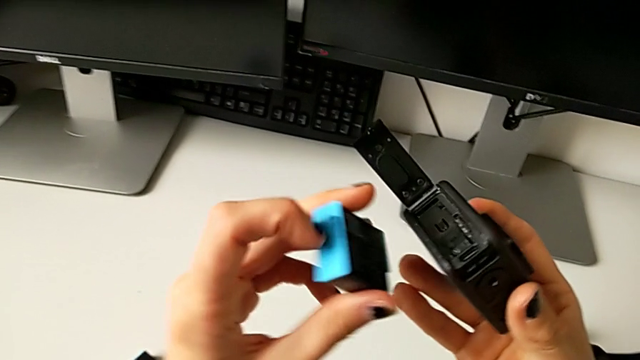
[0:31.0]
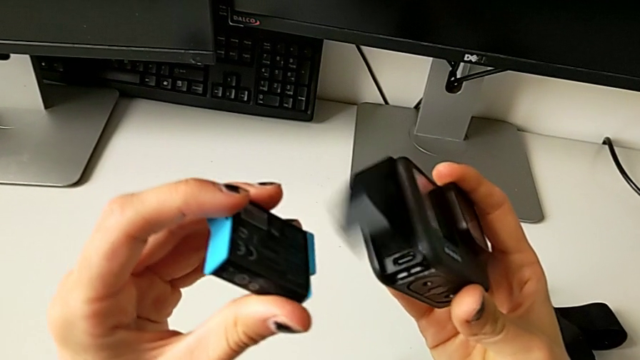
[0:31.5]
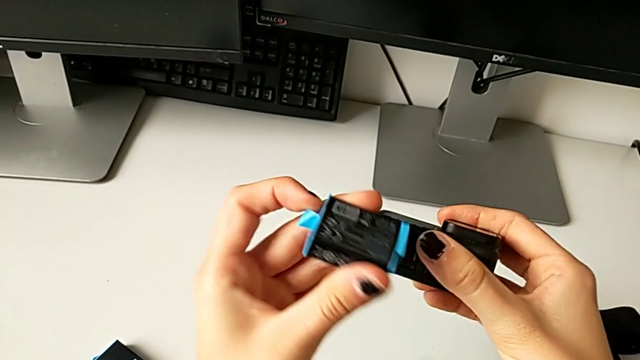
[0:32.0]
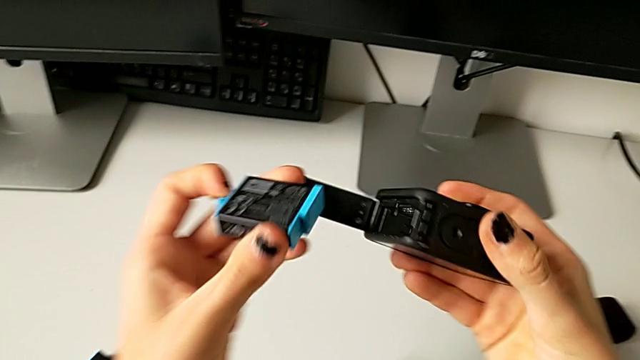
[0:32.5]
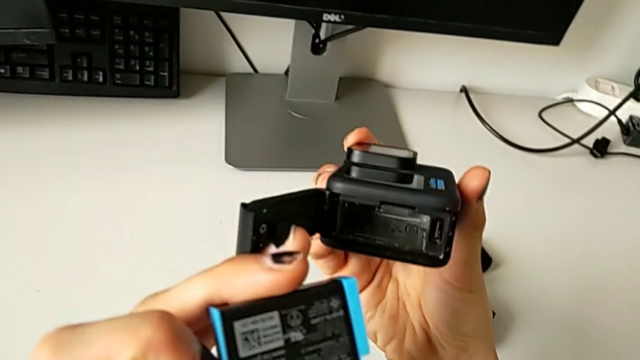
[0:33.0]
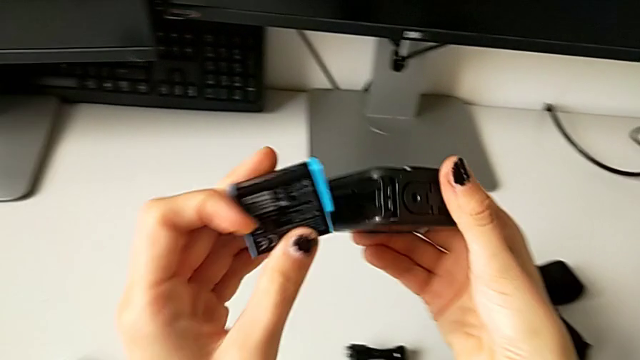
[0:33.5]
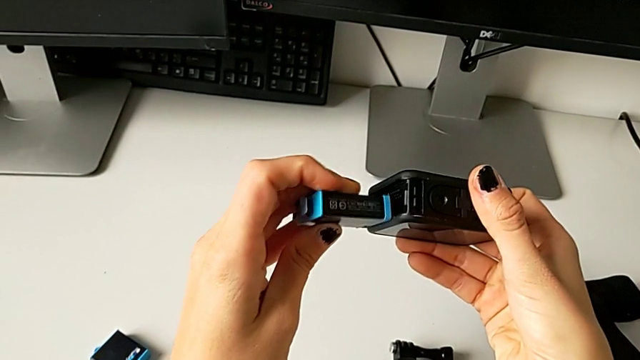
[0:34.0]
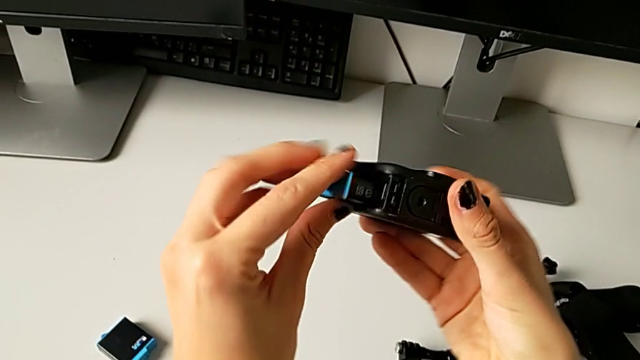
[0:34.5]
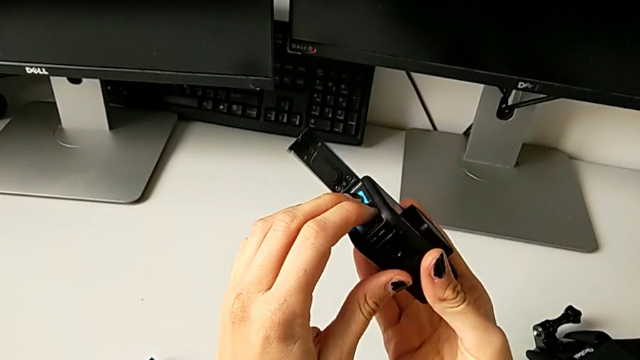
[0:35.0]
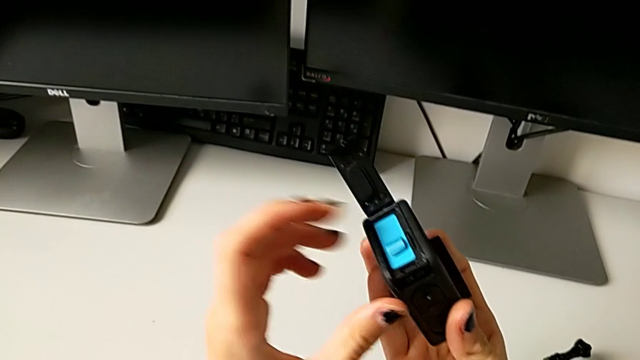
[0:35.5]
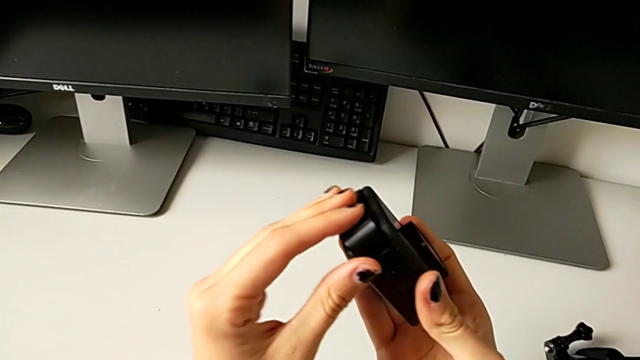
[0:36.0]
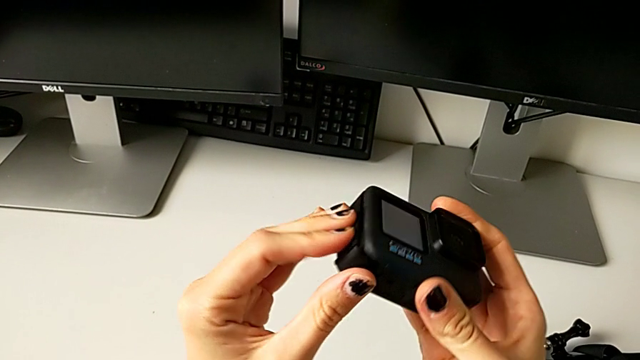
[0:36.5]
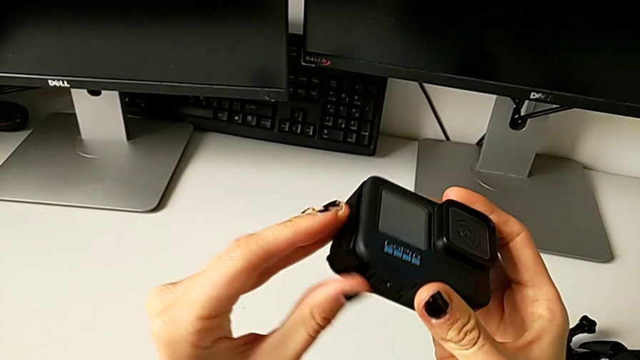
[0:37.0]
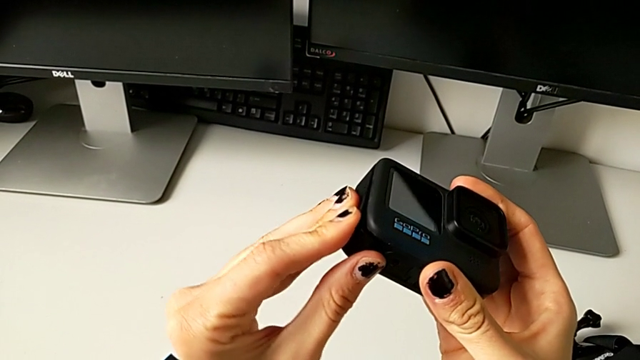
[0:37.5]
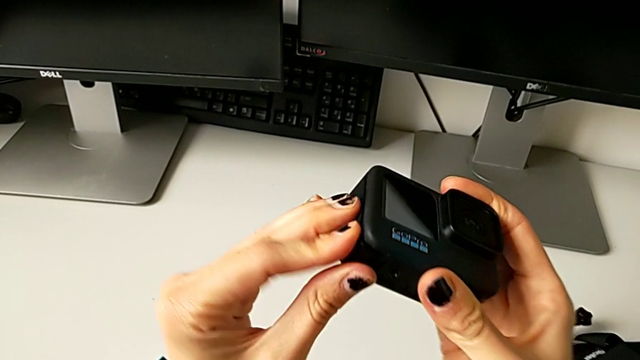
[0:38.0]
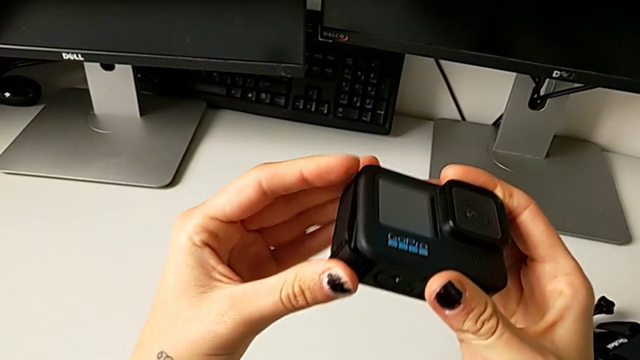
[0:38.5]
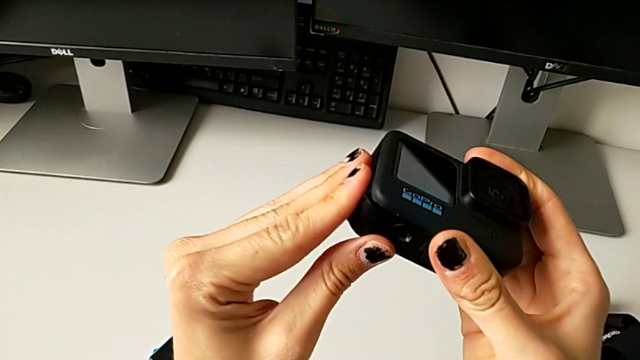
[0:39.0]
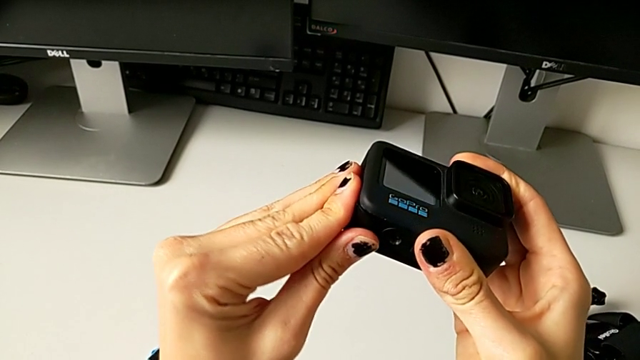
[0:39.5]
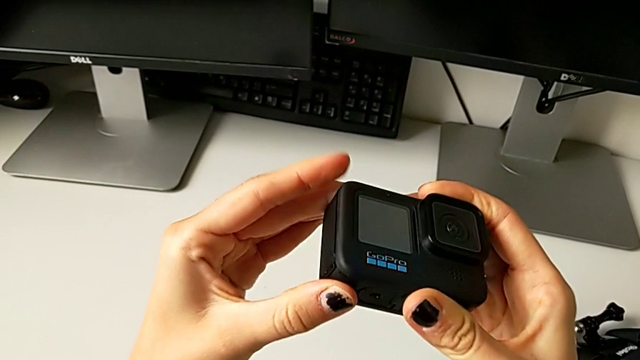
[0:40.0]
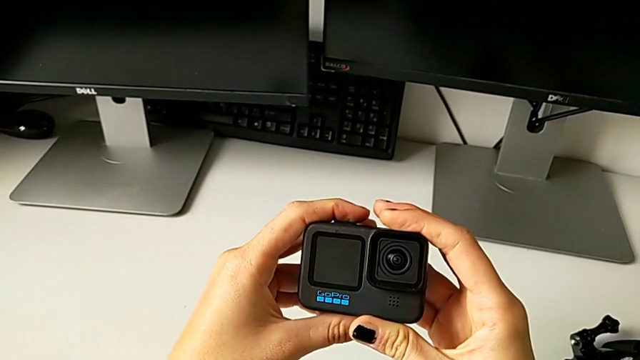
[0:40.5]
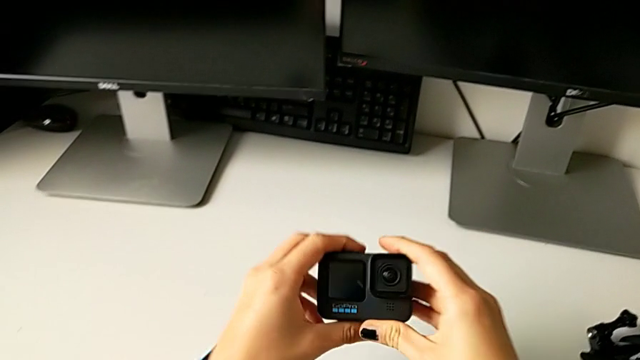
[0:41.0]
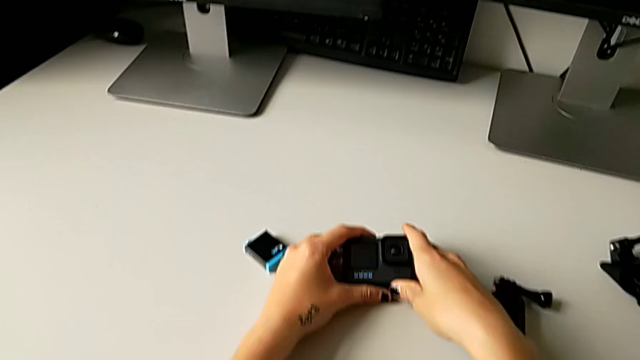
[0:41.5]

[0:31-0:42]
The camera wearer is exchanging the battery of the GoPro. They open the battery door, inspect it, insert the new battery and close the battery door.

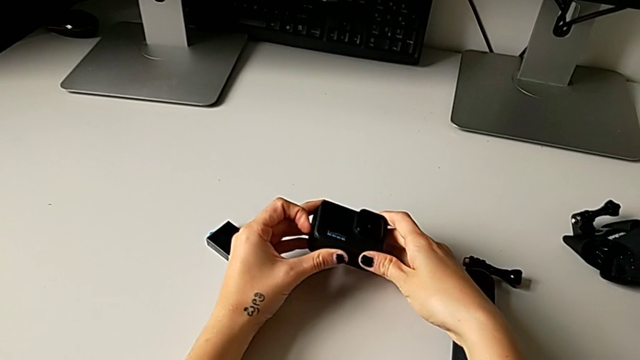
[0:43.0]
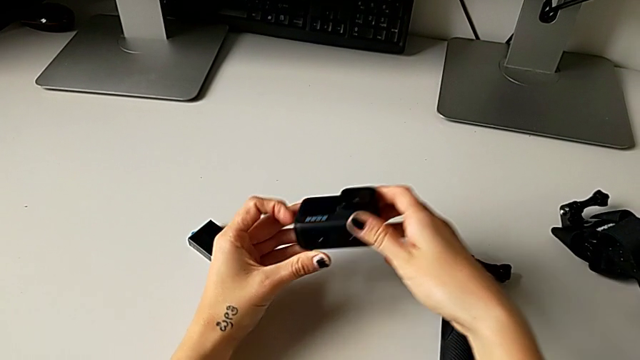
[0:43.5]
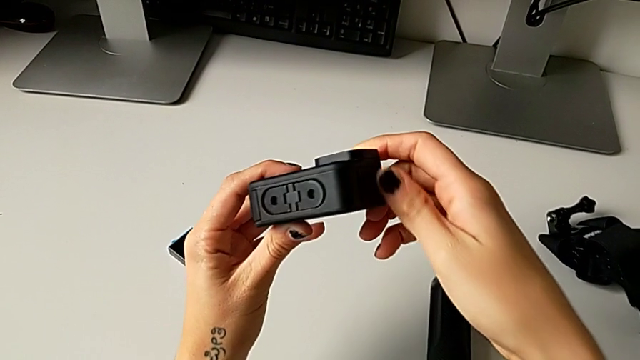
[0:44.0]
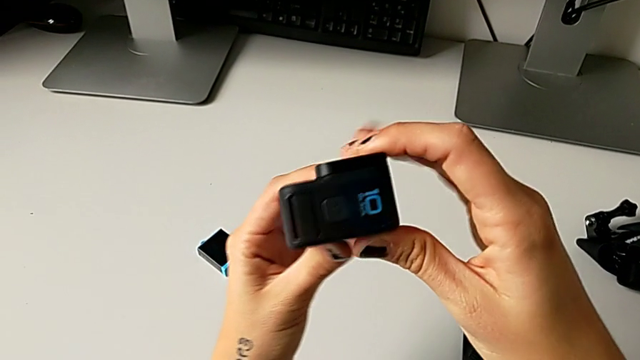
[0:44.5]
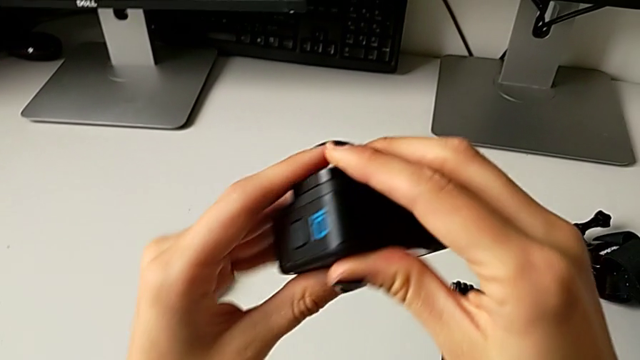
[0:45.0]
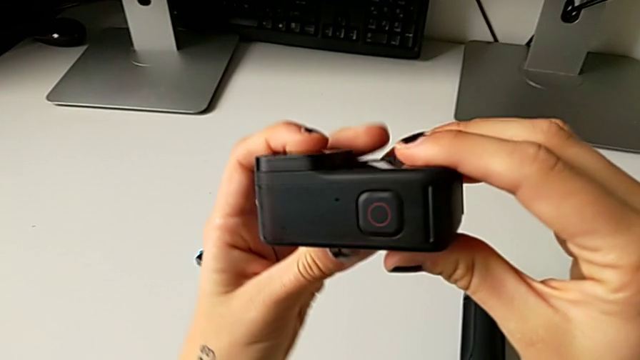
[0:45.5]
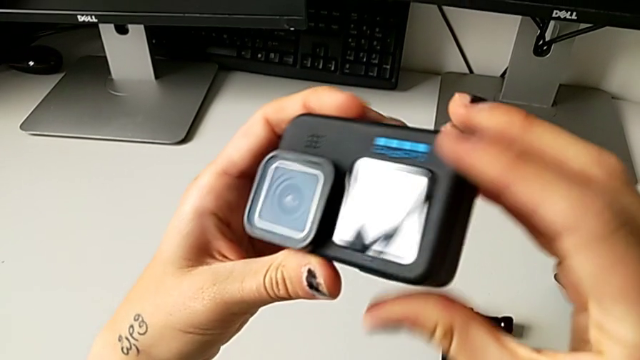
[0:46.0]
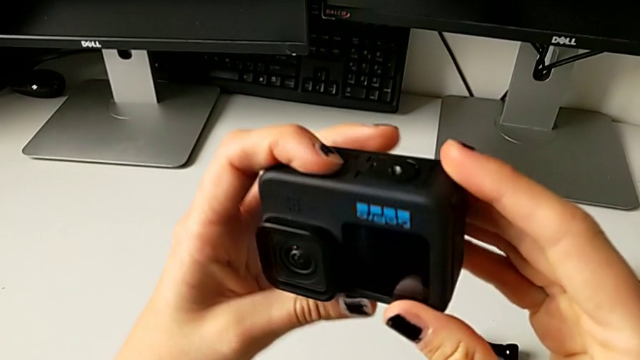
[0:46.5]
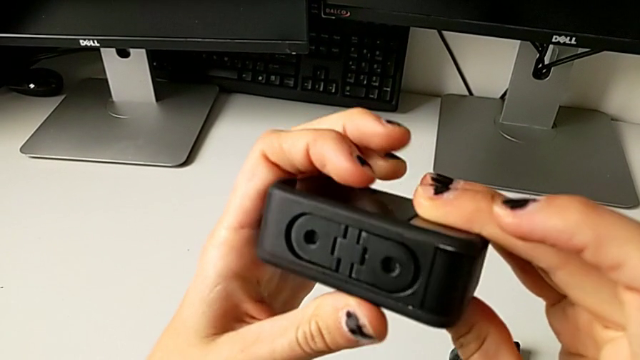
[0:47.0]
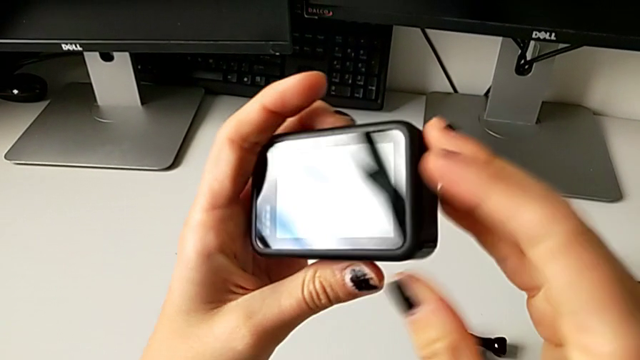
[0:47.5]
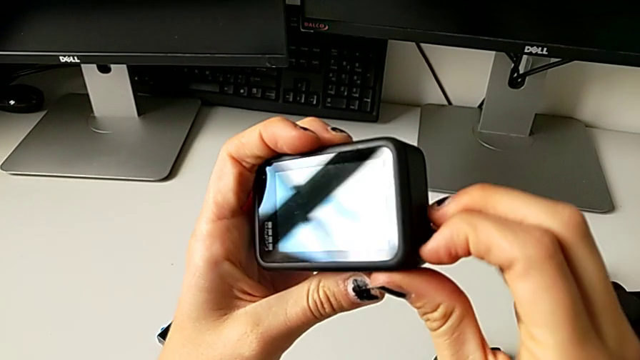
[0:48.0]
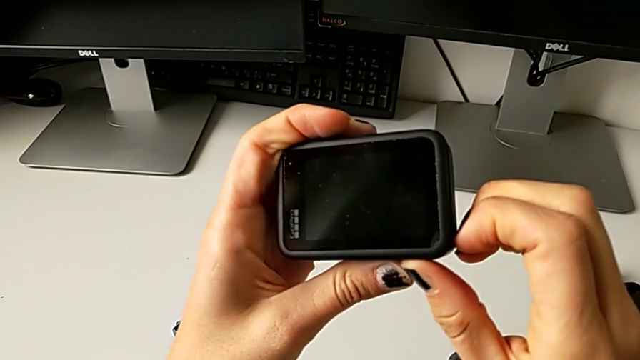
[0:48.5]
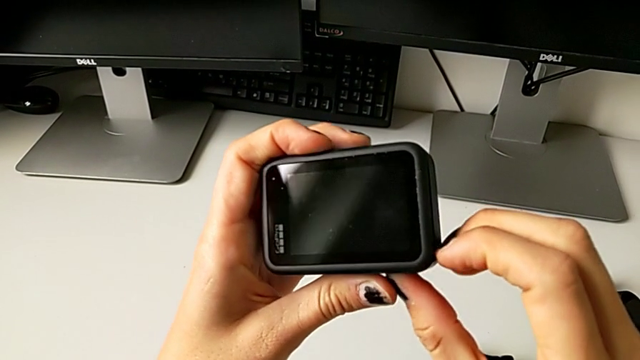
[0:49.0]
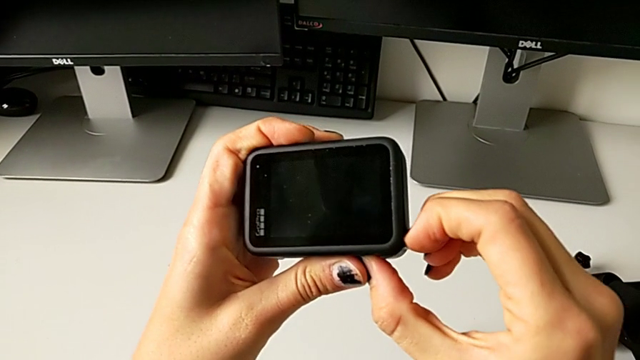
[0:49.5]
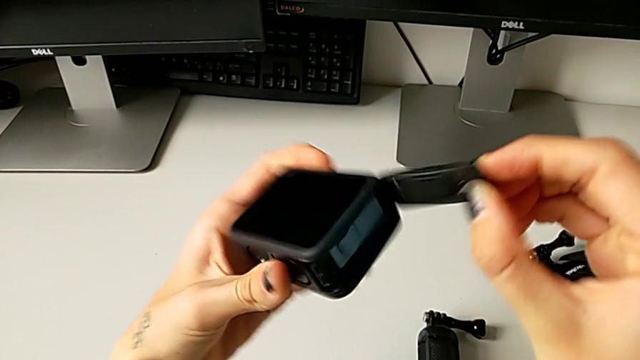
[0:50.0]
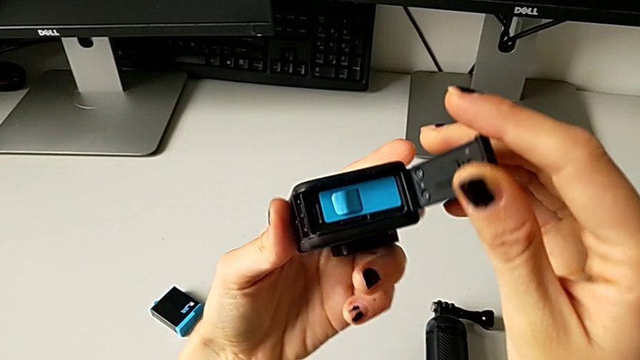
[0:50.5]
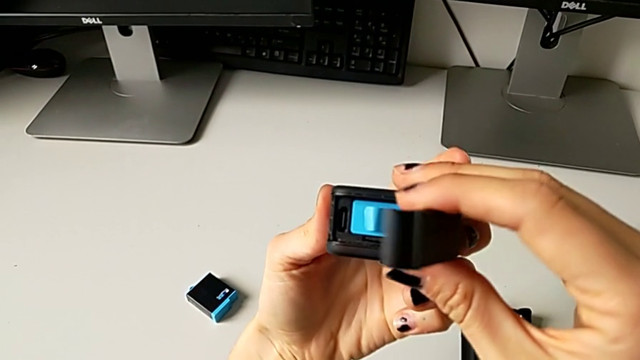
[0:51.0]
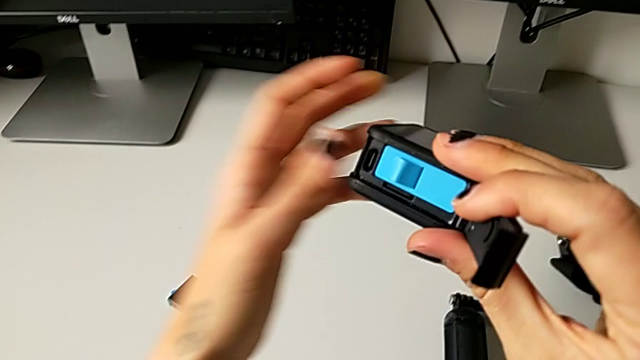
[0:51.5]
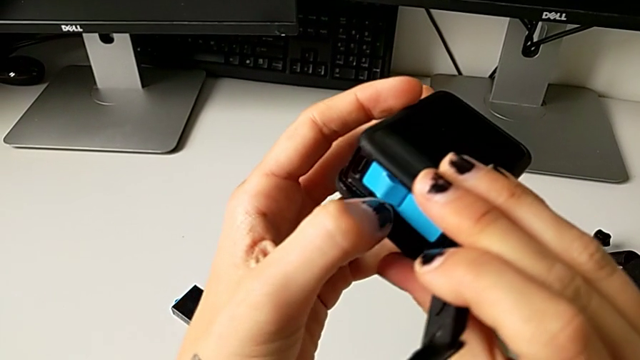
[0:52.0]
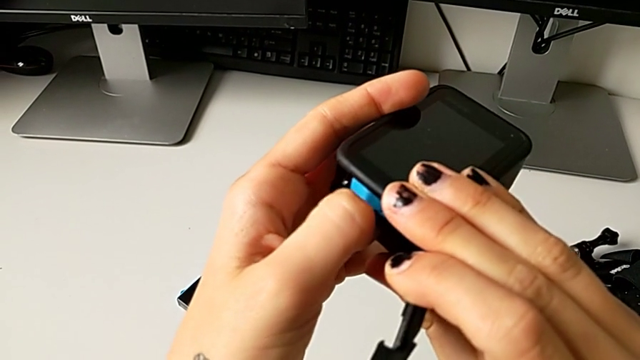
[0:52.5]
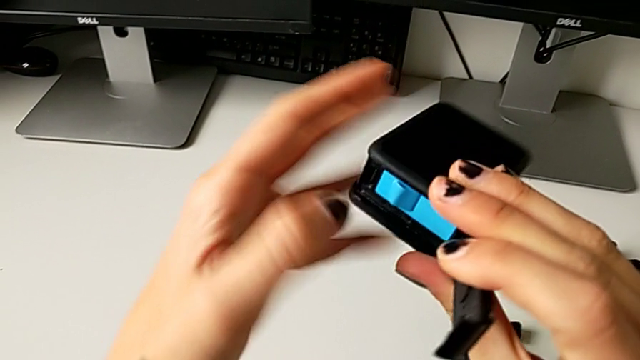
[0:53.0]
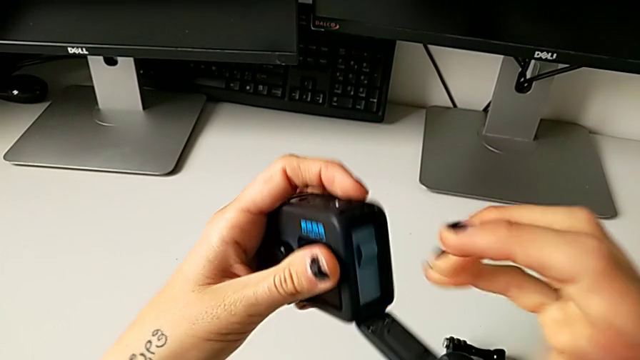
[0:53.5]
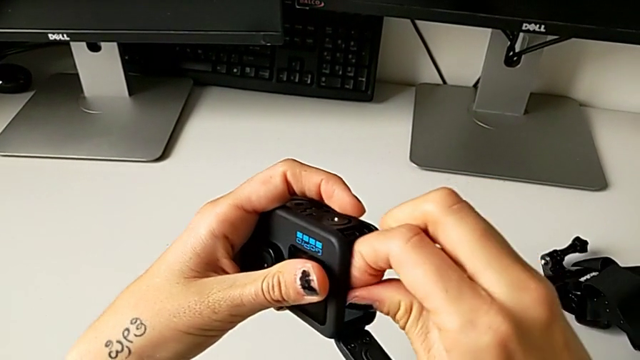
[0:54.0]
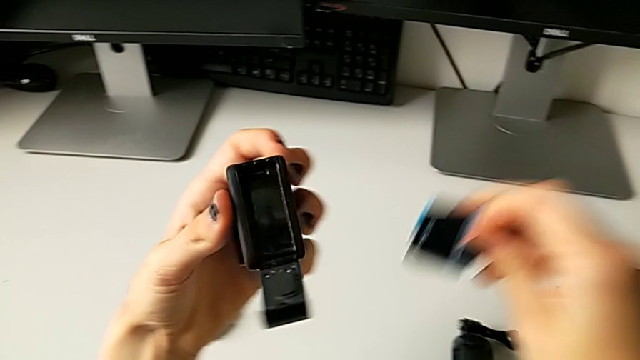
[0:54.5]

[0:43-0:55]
The camera wearer is exchanging the micro SD card. They lift the GoPro, rotate it twice, open the battery door, press the SD card and withdraw the battery.
